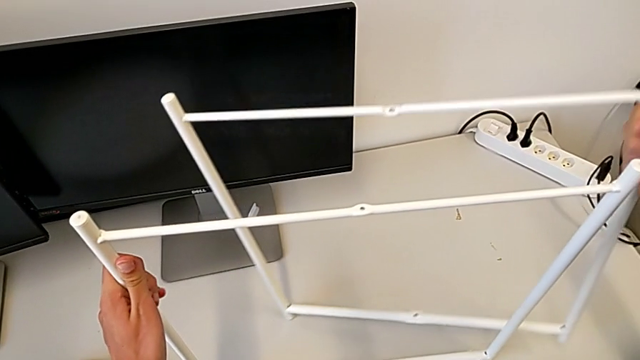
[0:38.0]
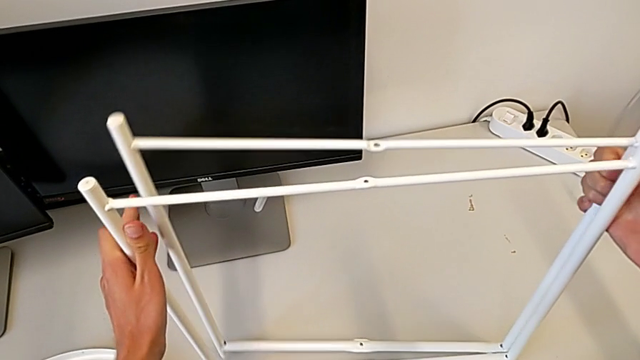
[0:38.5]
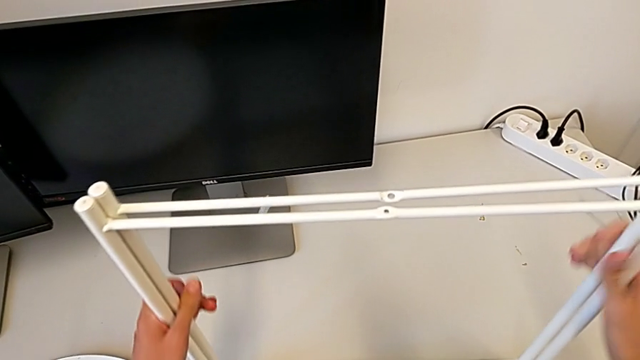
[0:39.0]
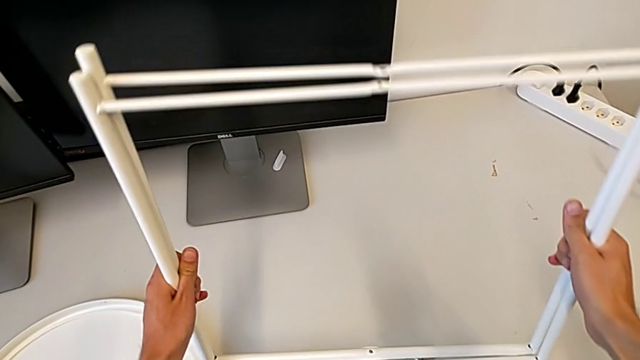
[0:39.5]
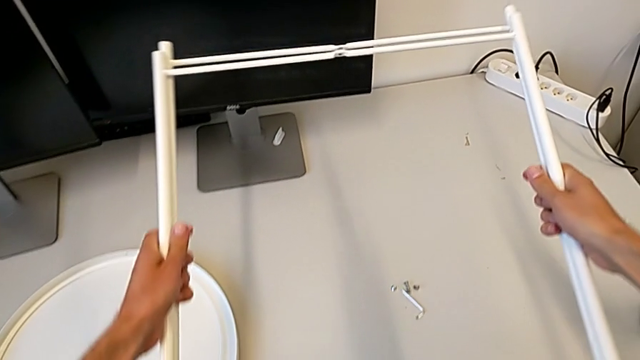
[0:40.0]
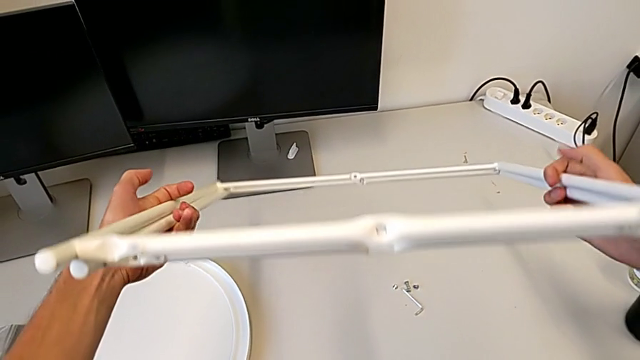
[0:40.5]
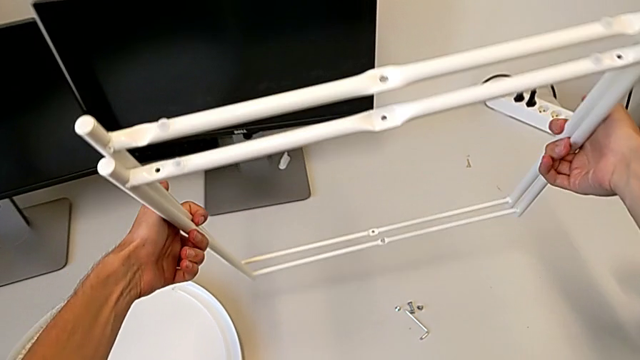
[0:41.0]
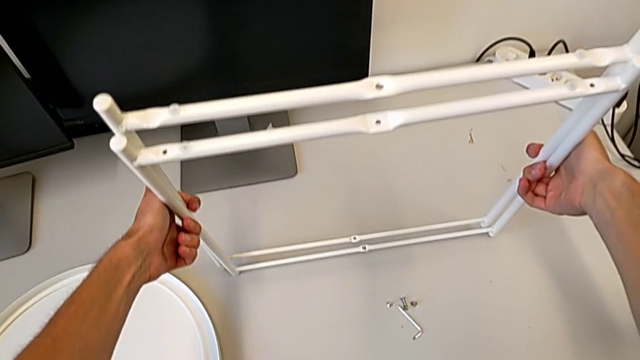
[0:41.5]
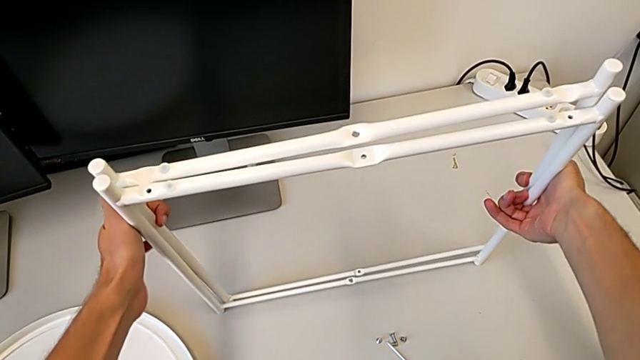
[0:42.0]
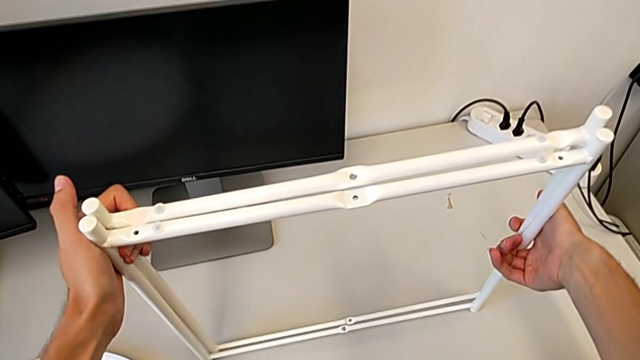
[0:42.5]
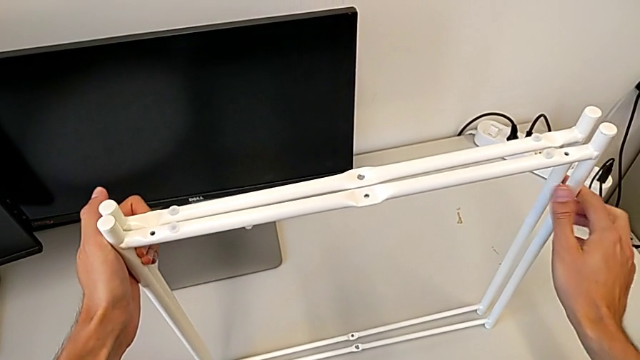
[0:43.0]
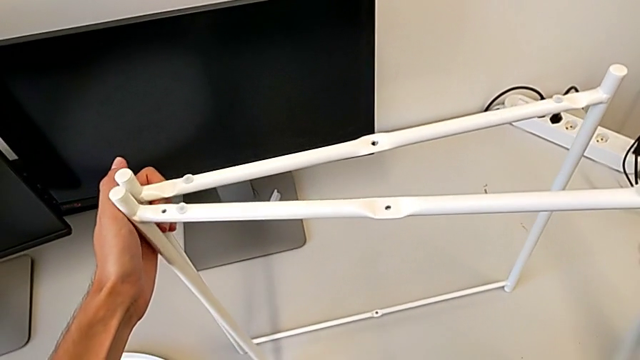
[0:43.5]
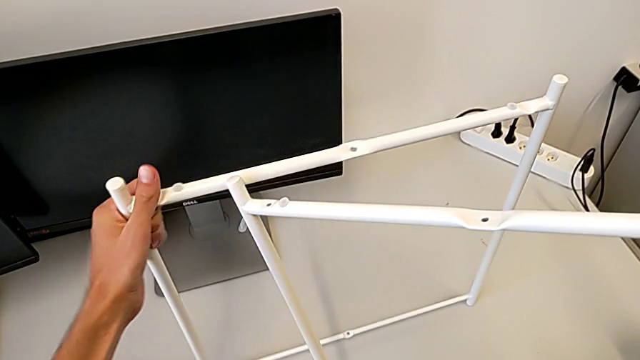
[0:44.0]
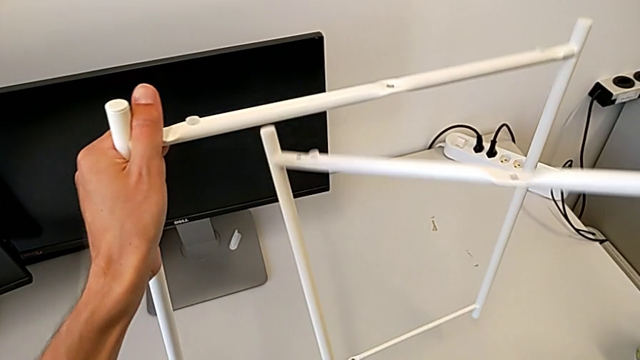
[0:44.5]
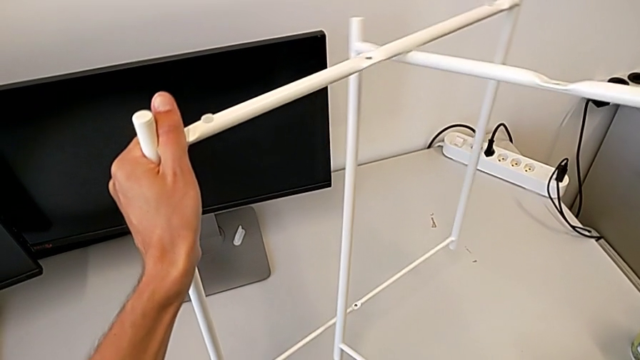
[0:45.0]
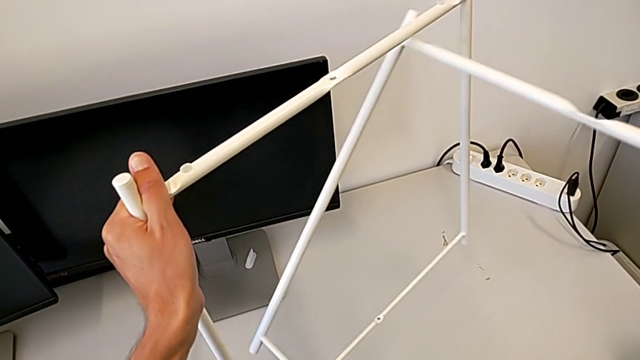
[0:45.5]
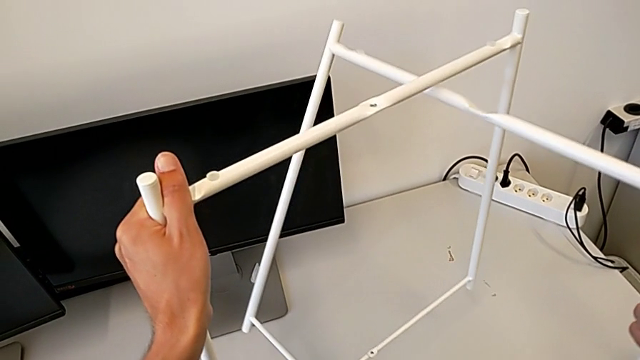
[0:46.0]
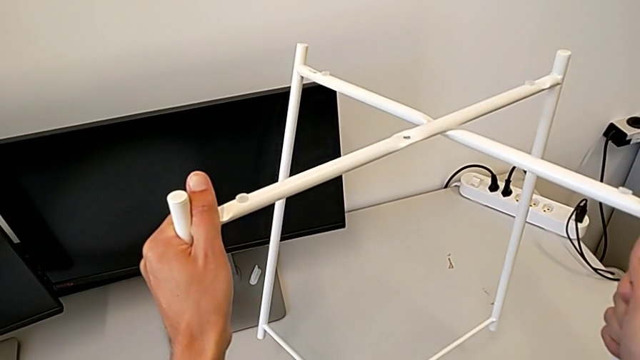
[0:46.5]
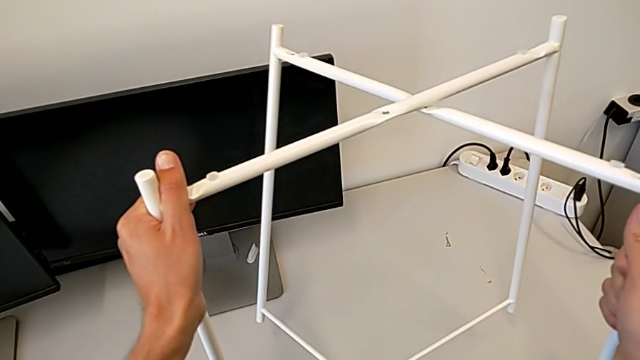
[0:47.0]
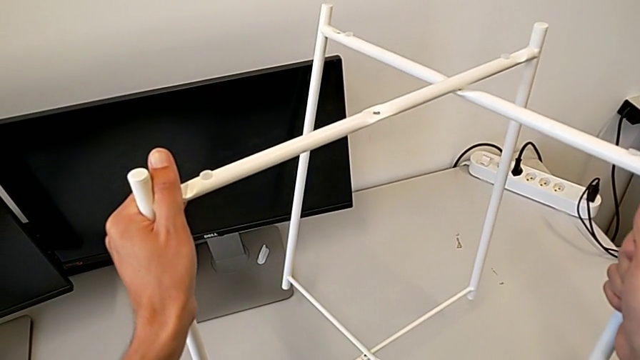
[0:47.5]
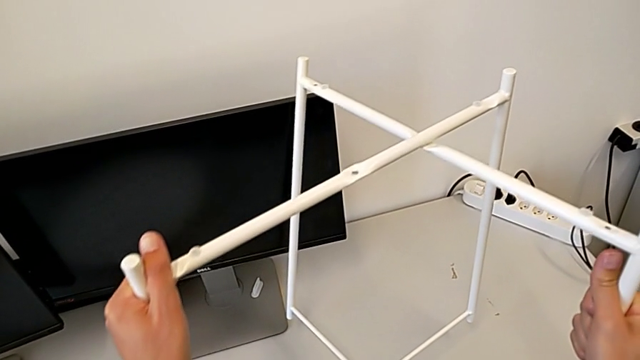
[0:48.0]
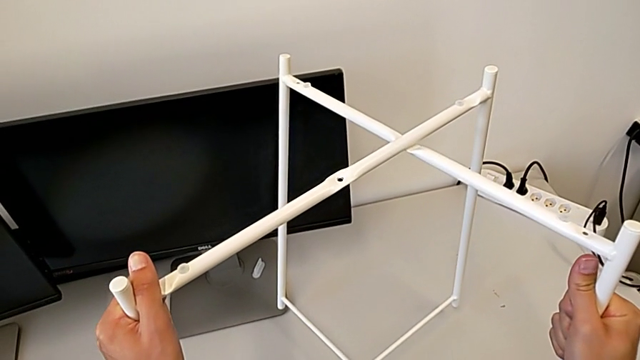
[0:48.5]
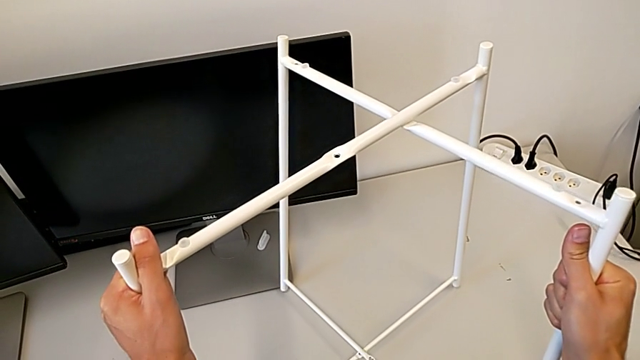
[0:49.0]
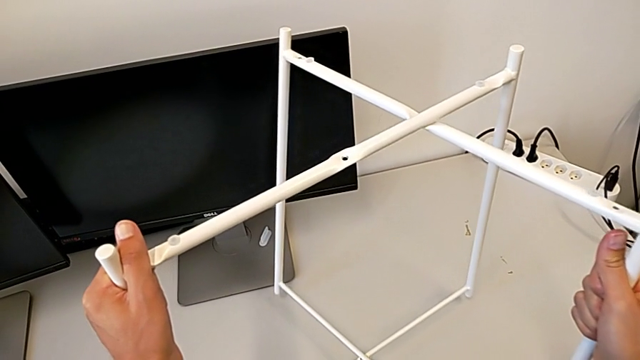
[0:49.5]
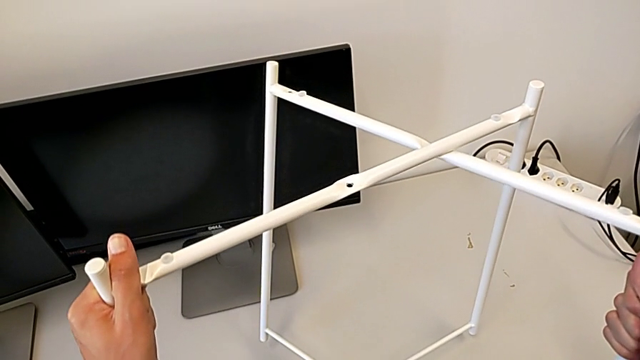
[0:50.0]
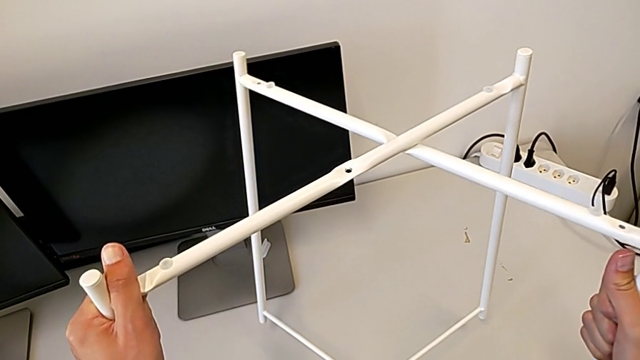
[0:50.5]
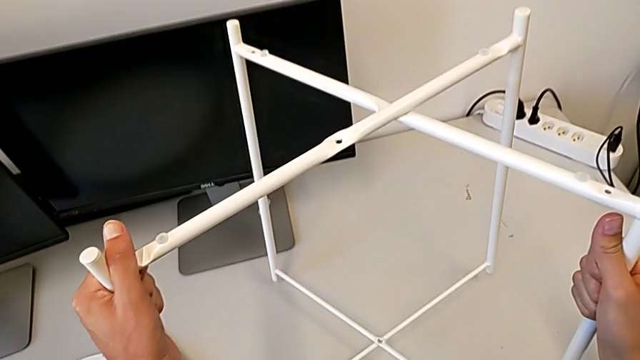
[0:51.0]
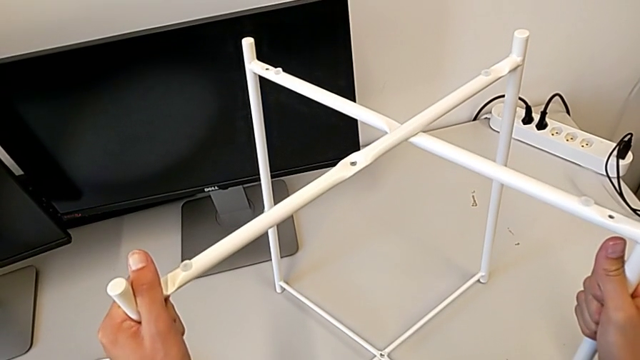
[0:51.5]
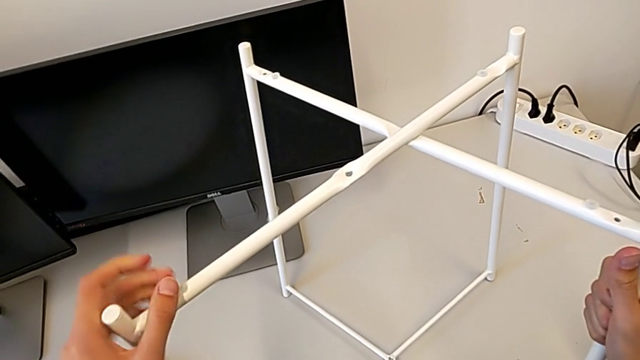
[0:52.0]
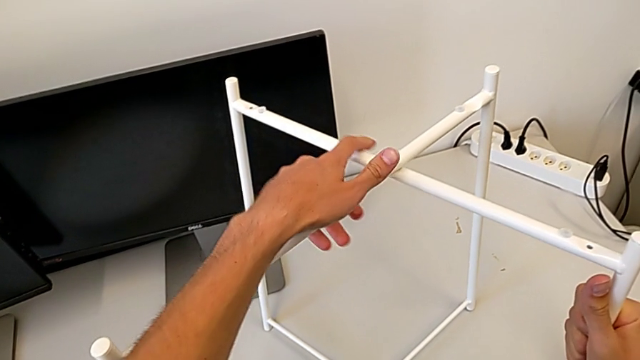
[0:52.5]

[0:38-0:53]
The camera wearer is assembling the table legs. They flip the leg and begin to align it.

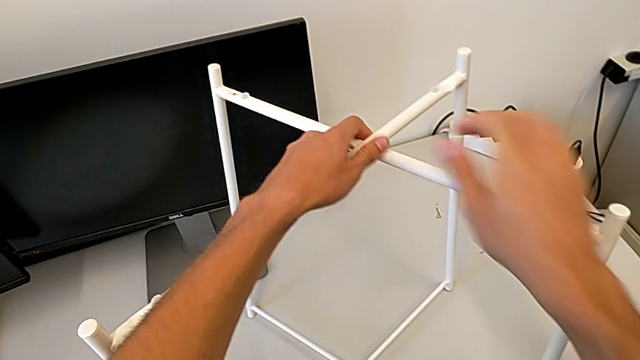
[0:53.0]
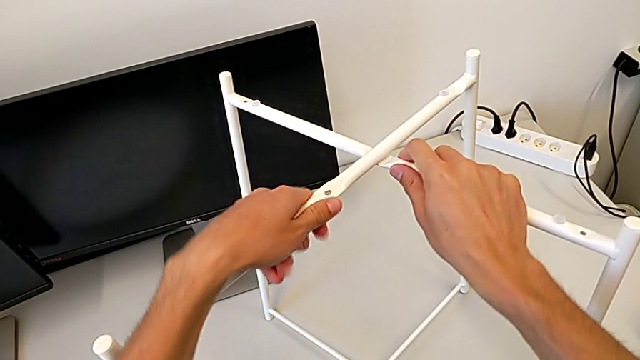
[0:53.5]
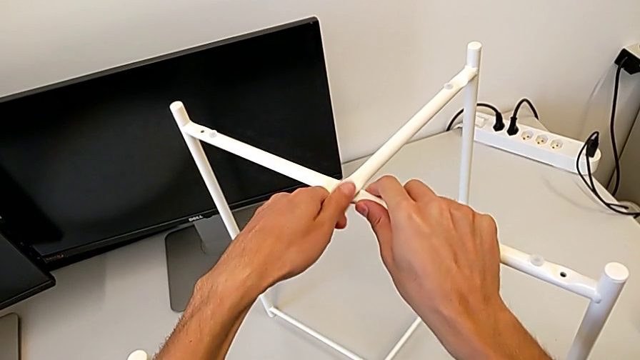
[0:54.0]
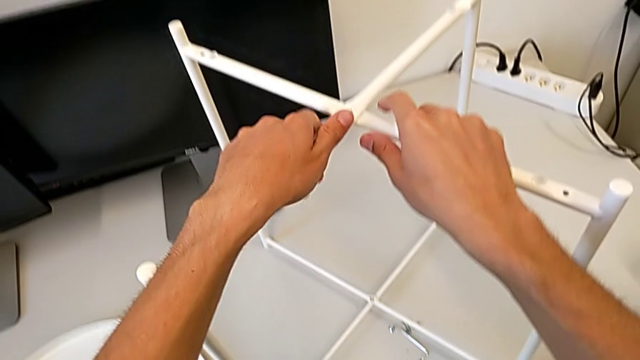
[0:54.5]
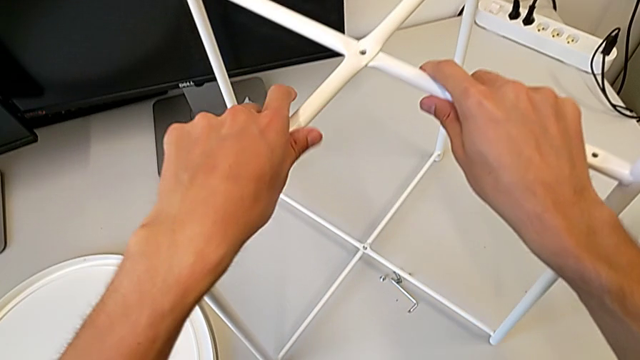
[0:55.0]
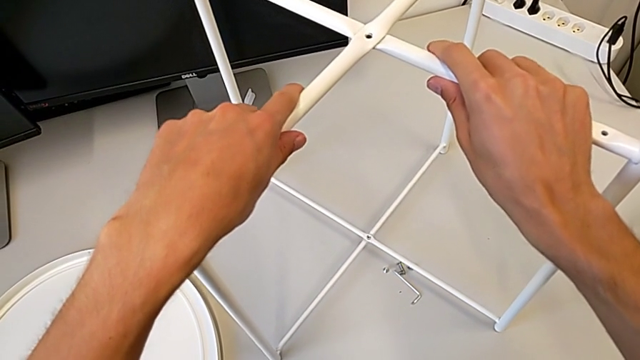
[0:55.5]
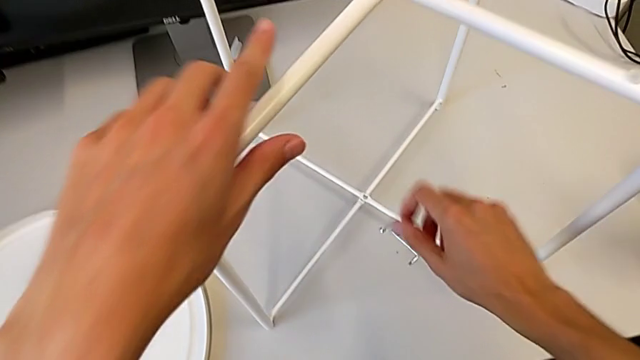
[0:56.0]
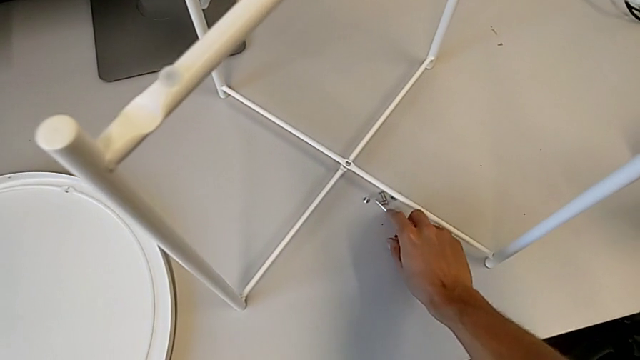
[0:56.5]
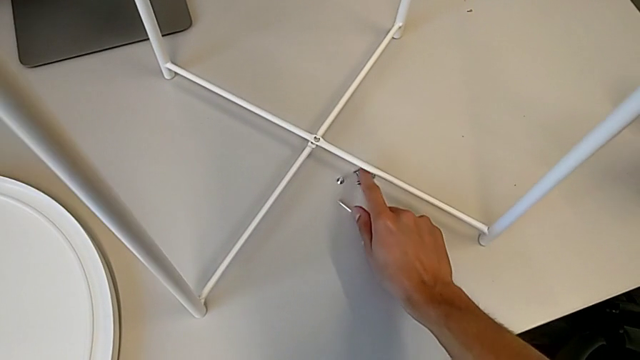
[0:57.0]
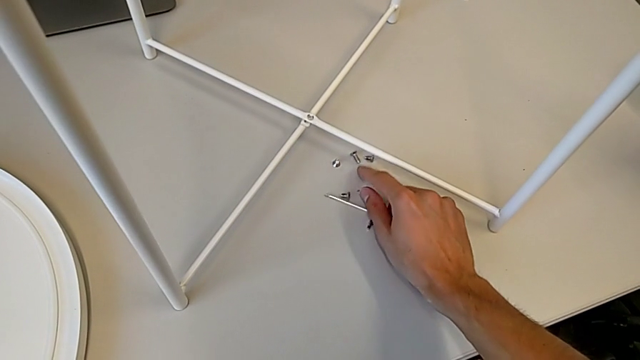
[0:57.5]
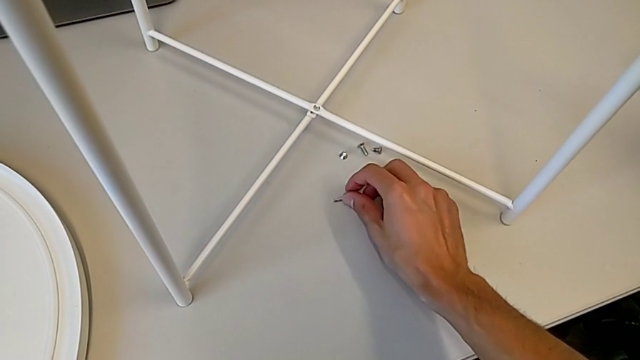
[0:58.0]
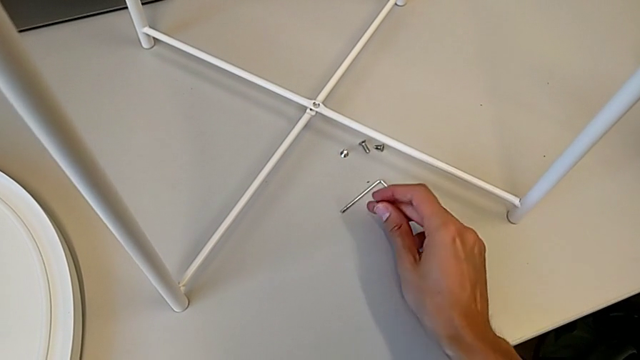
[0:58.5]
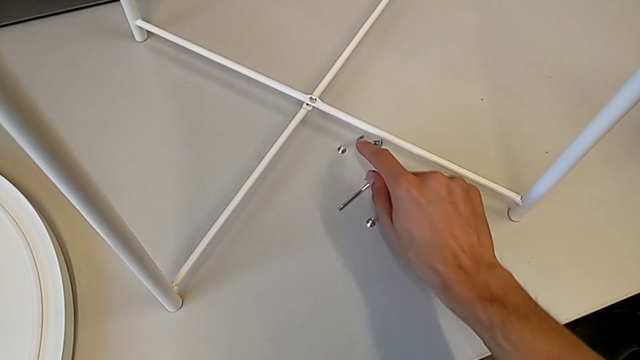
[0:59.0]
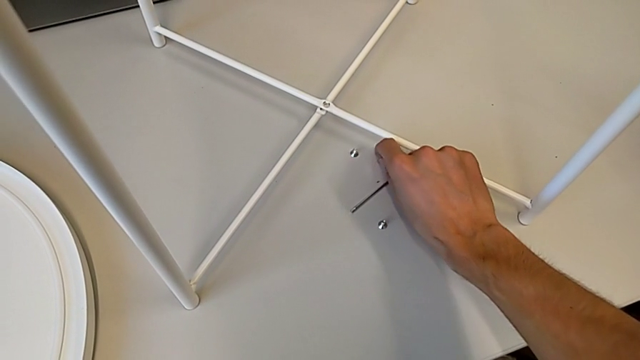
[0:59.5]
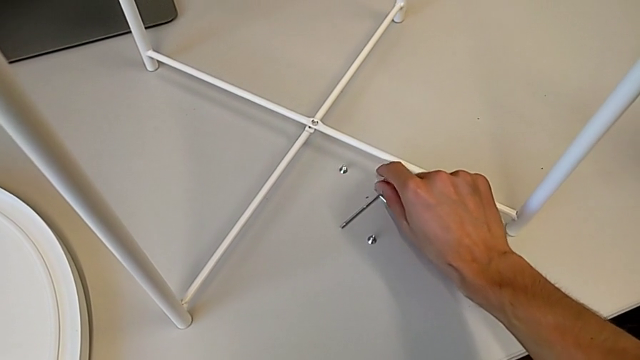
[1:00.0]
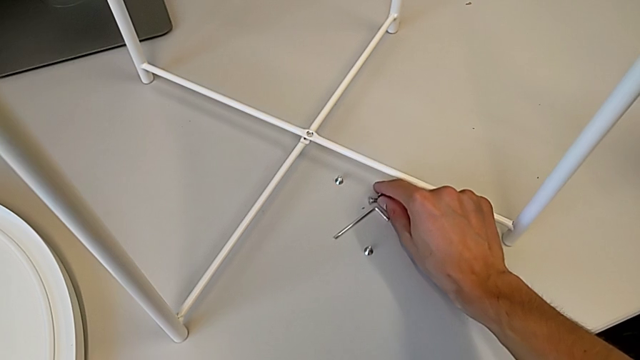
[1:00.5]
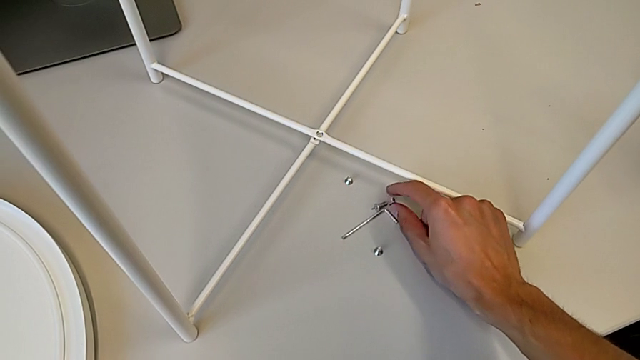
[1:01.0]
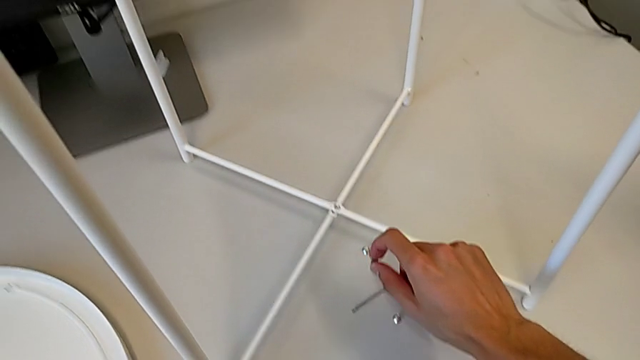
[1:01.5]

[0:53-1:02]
The camera wearer is assembling the table legs. They approach the hex socket head and grab it.
